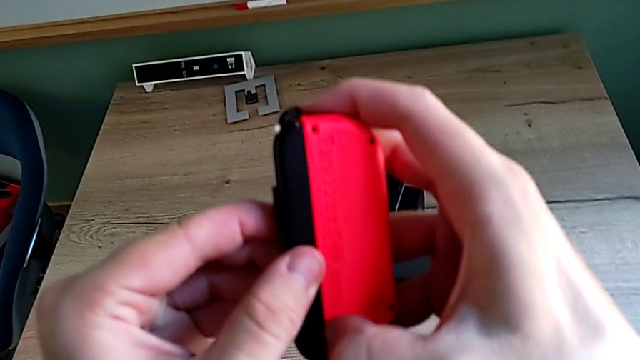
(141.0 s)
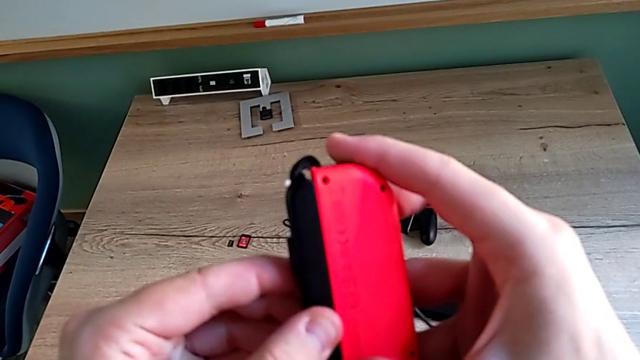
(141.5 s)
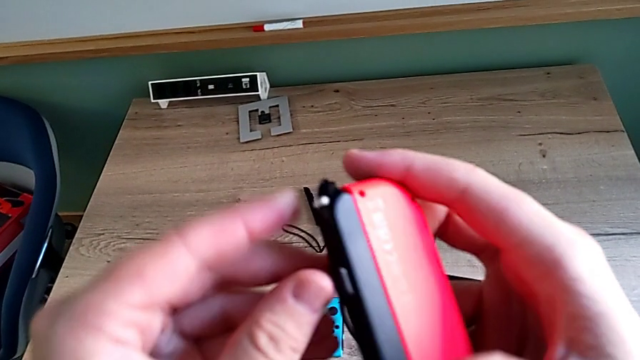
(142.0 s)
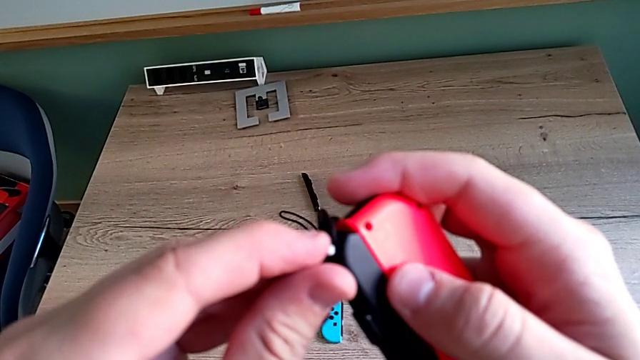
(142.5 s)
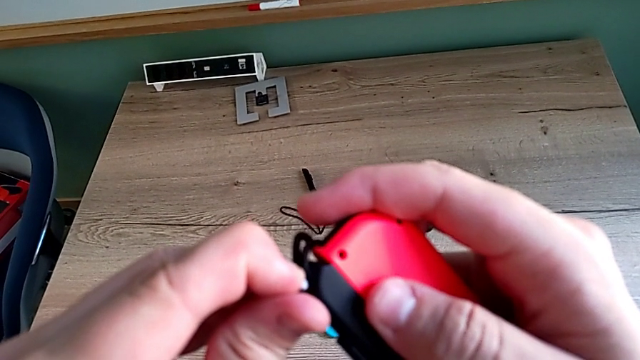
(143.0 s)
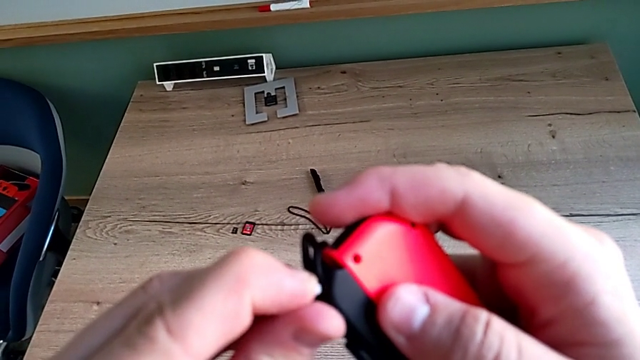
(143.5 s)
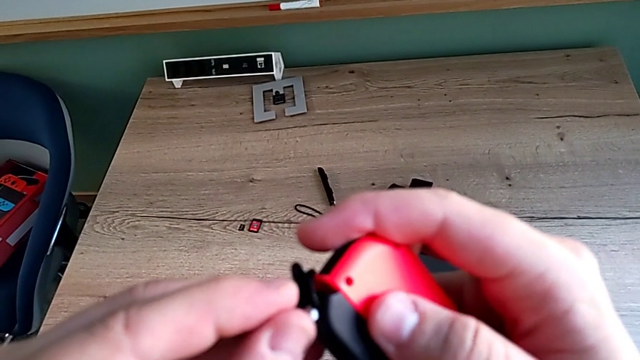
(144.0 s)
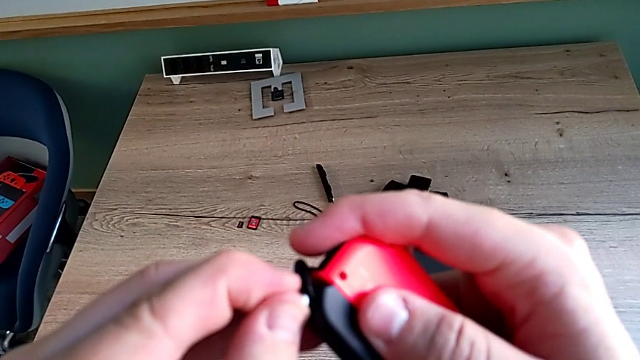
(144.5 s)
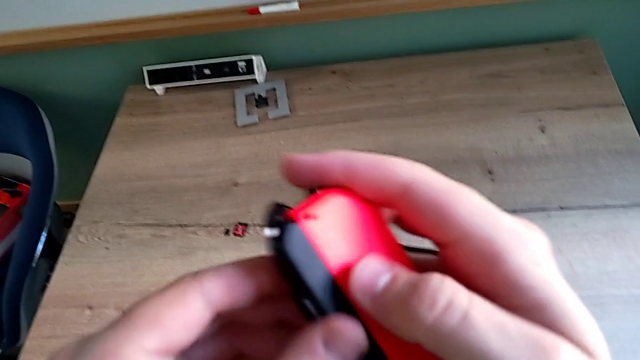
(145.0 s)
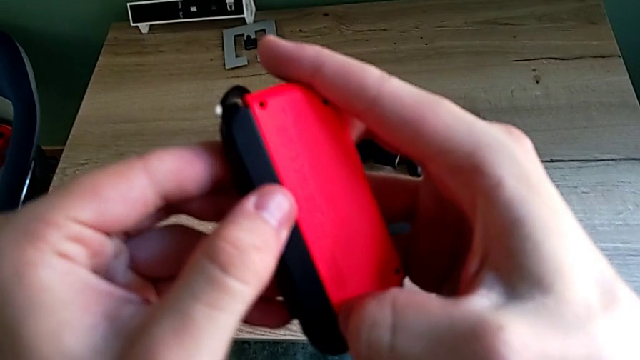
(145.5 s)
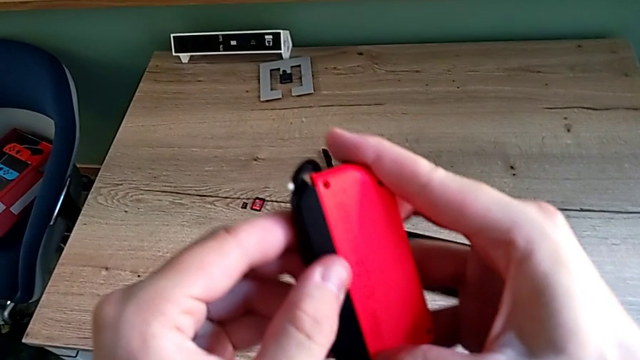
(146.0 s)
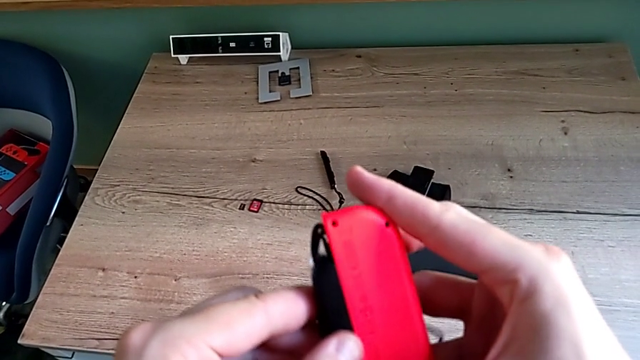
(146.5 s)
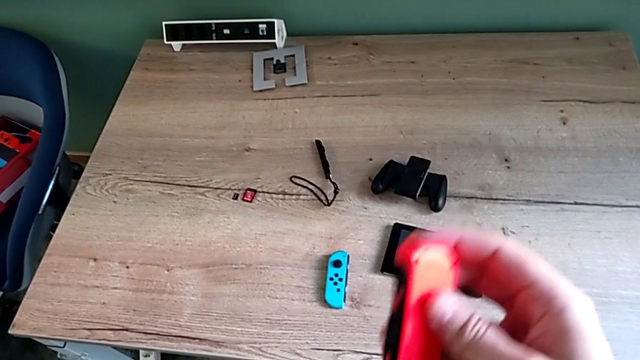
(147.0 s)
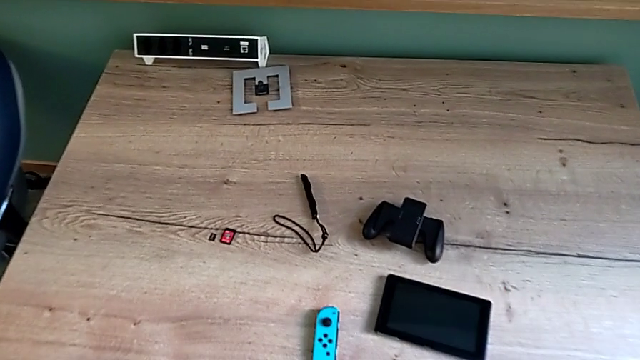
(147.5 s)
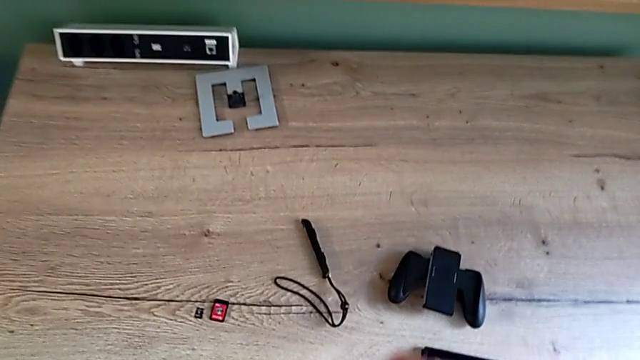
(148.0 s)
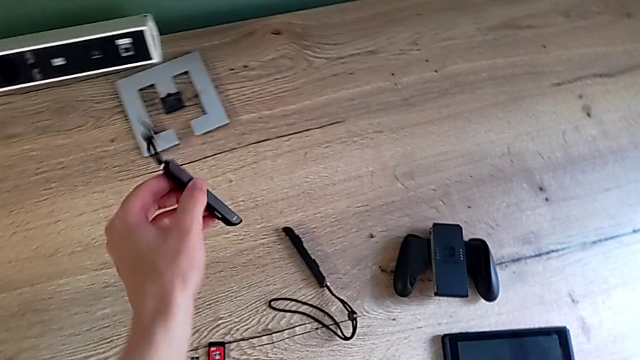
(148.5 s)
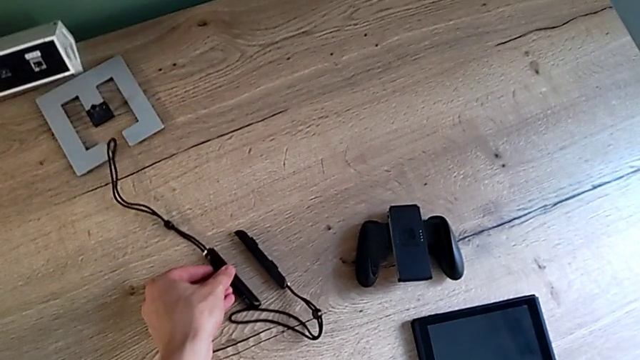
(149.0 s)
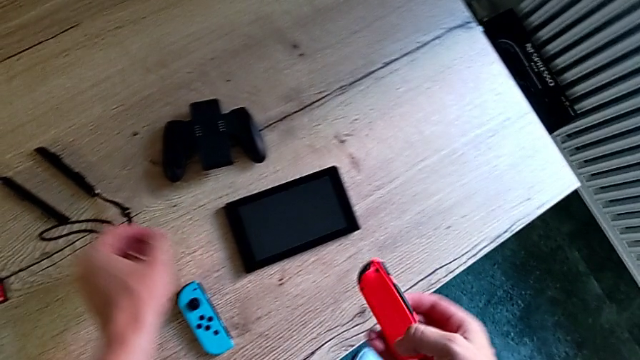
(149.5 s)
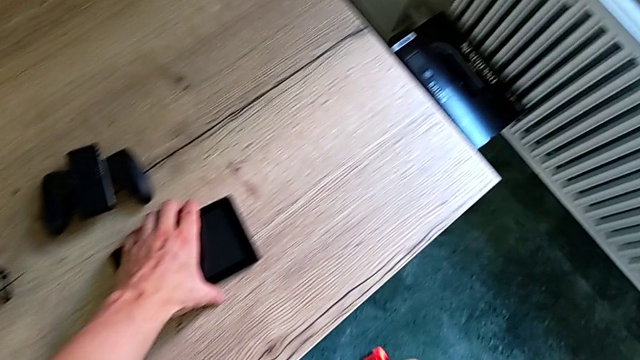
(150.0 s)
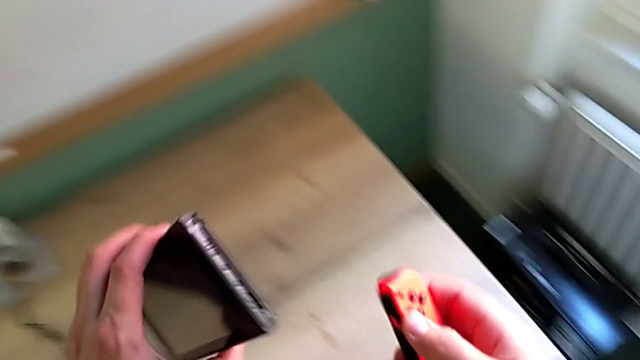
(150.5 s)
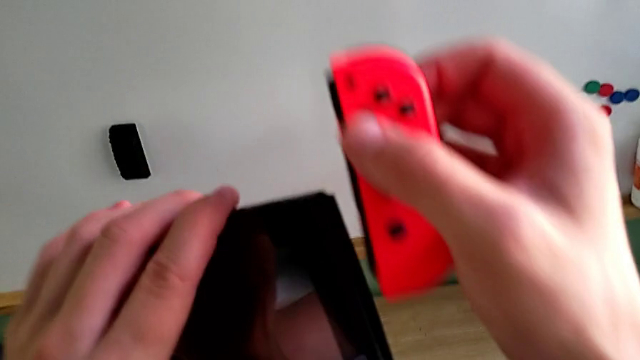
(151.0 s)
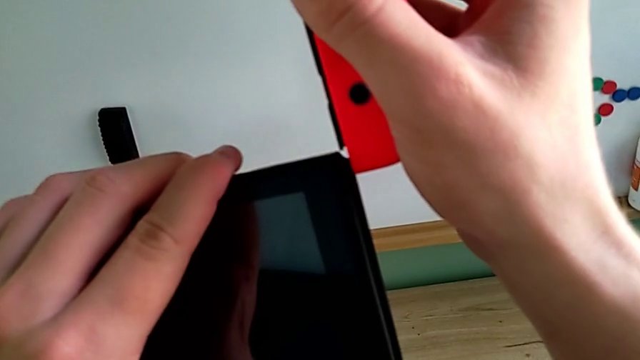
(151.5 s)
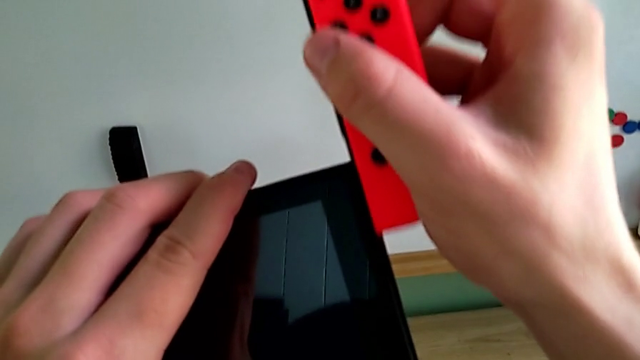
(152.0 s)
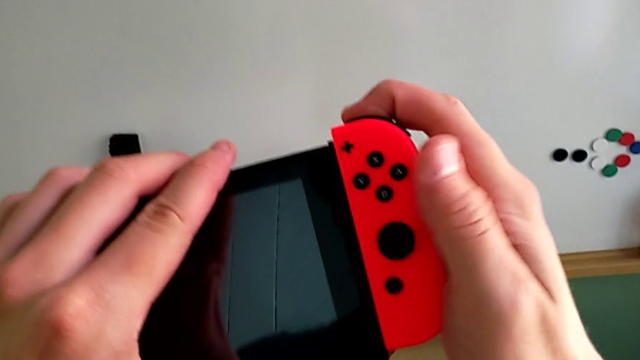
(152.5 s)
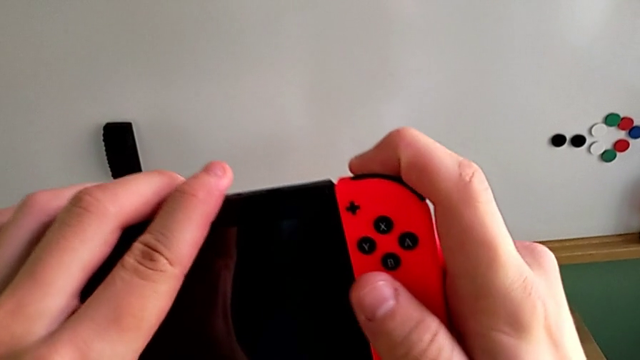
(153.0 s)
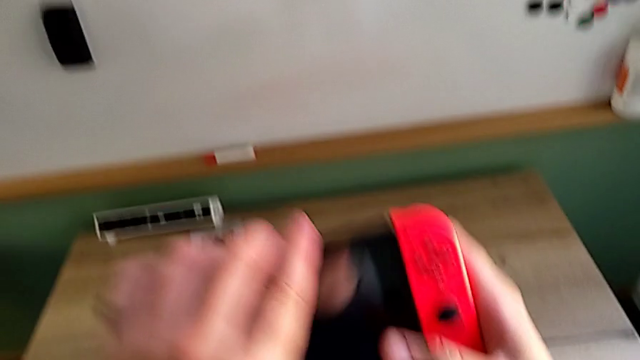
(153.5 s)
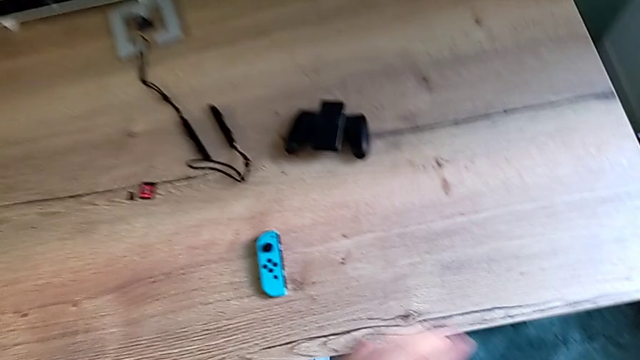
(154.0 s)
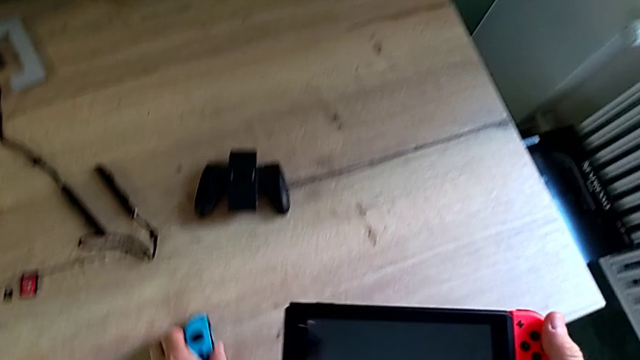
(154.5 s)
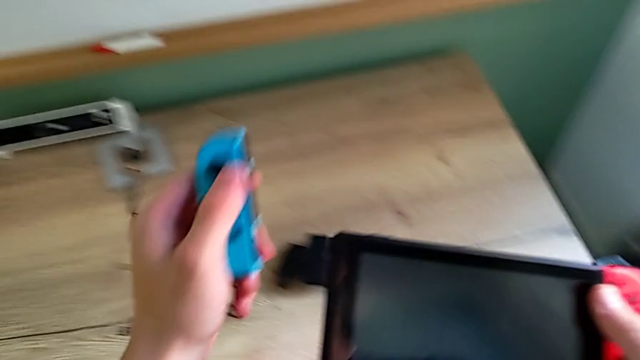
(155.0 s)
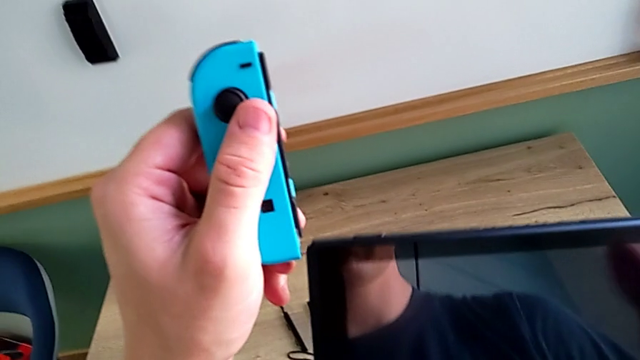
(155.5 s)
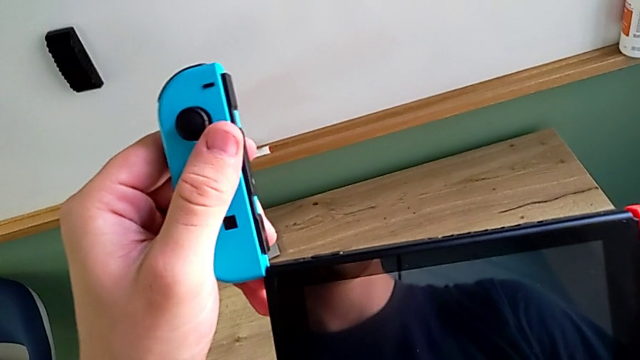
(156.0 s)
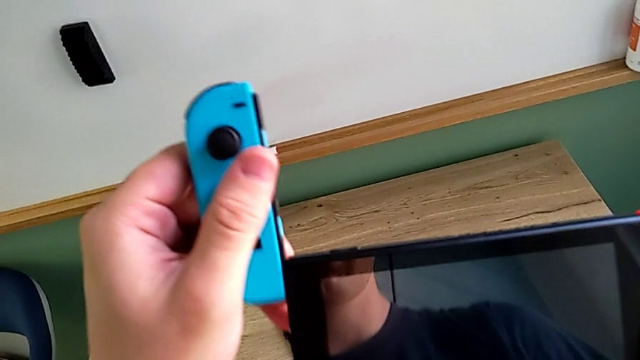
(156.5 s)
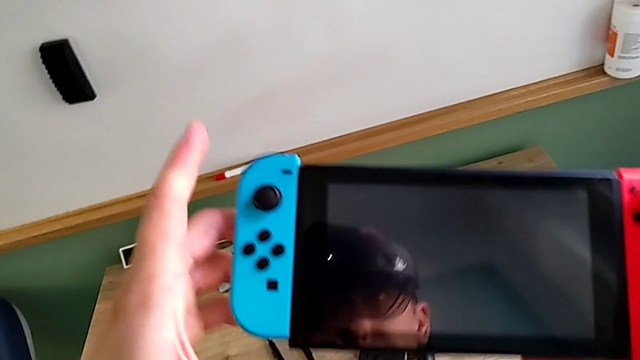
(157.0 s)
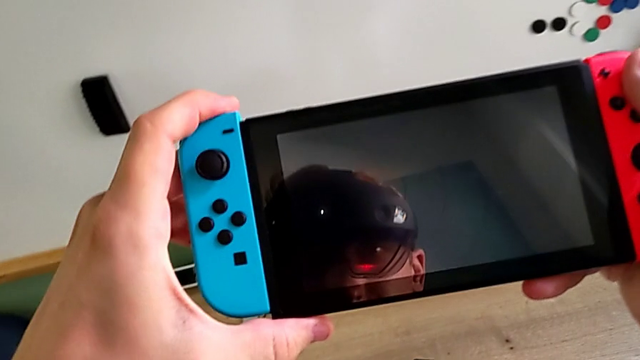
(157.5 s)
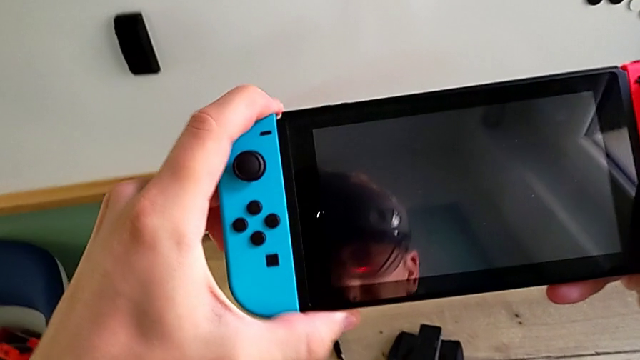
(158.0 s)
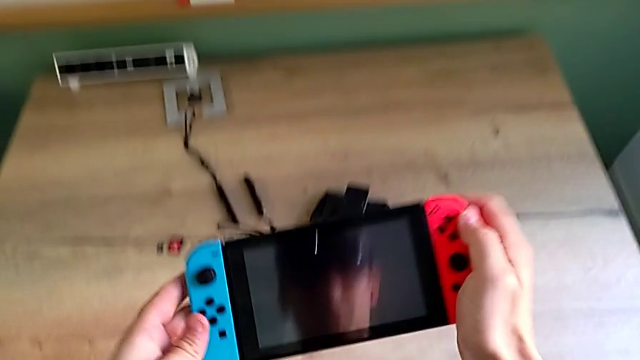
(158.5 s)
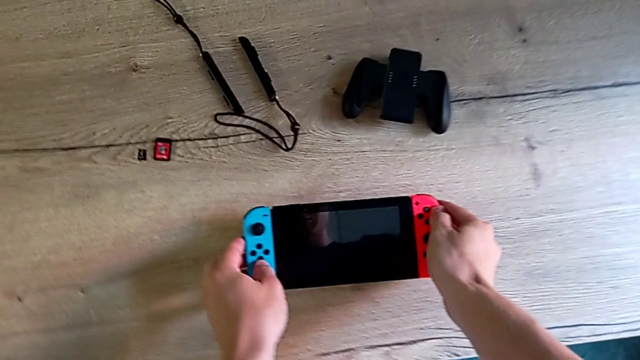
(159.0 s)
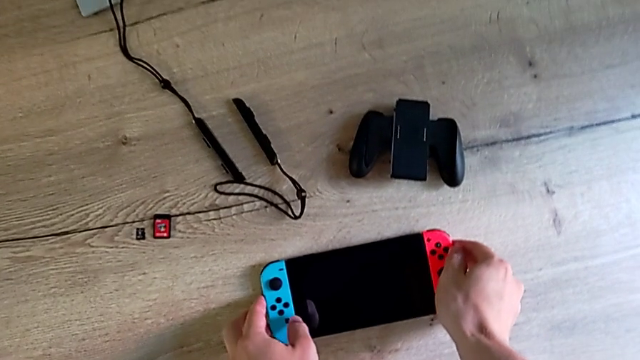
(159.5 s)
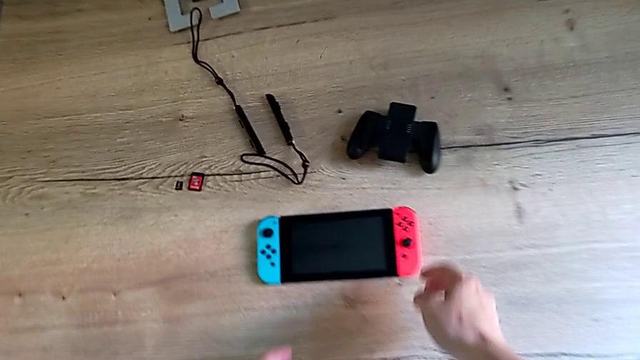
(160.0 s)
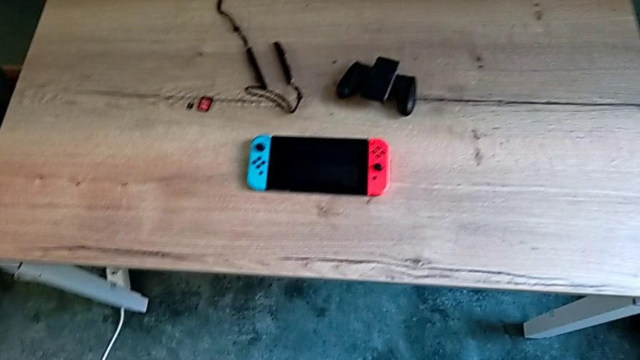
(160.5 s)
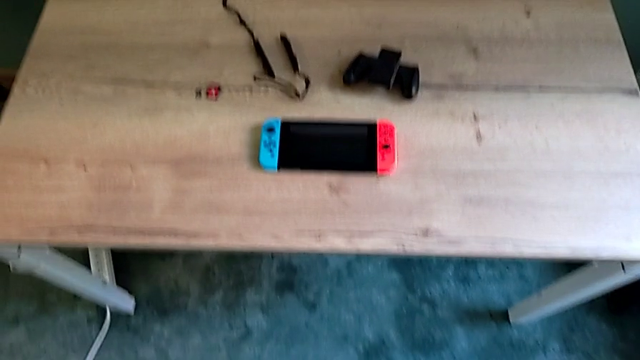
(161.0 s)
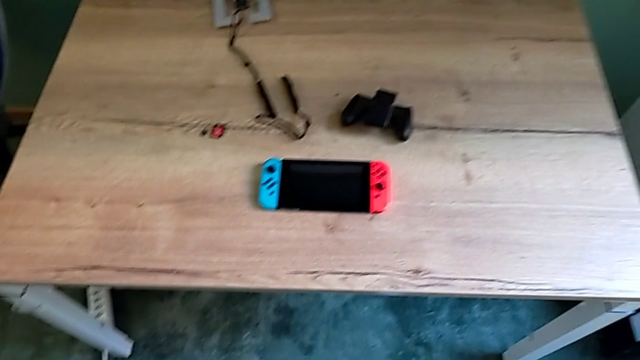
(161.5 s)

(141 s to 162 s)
The camera wearer is changing their mode to handheld. They press the black button, press the white Joy-Con strap lock, withdraw the red Joy-Con controller, place the Joy-Con strap, grab the Nintendo Switch, slide the red Joy-Con controller, grab the blue Joy-Con controller, slide it and place the Nintendo Switch.
